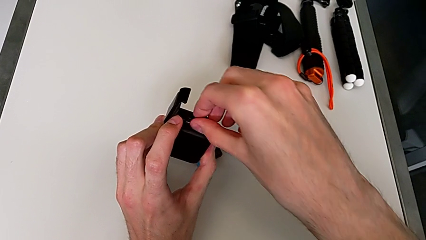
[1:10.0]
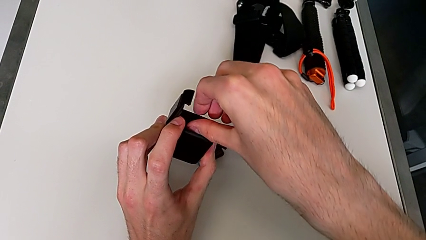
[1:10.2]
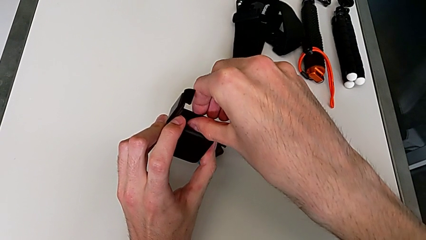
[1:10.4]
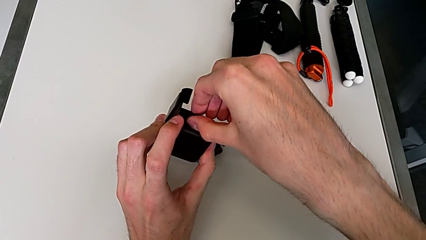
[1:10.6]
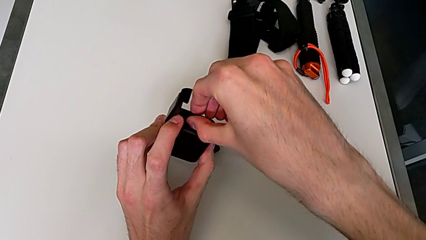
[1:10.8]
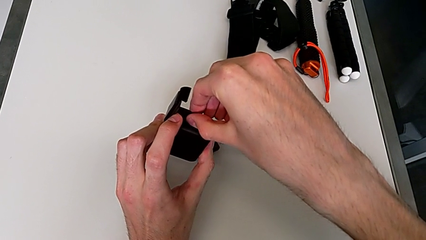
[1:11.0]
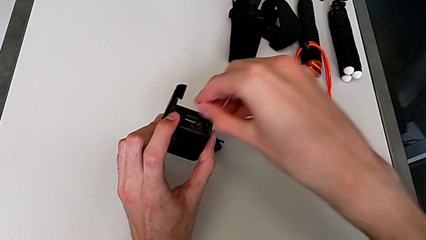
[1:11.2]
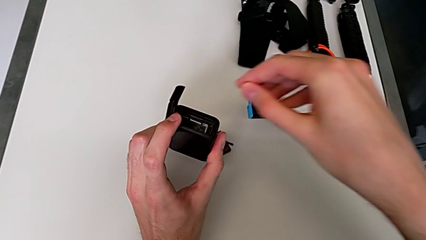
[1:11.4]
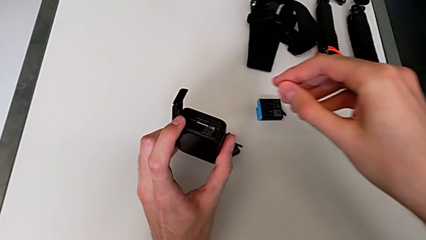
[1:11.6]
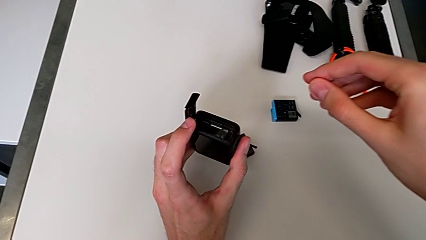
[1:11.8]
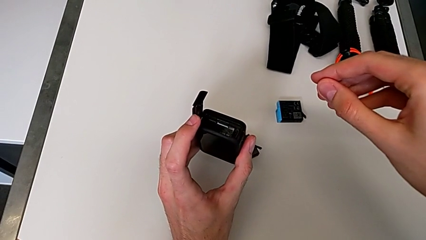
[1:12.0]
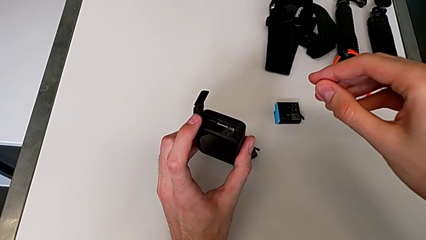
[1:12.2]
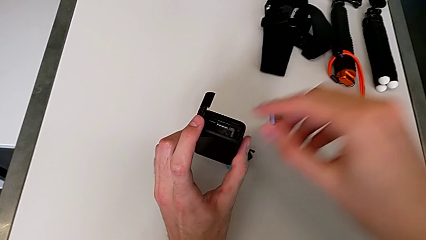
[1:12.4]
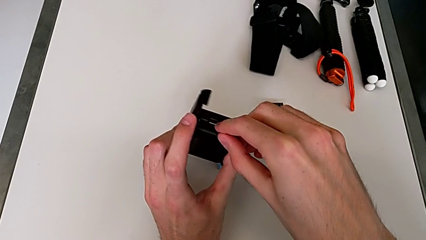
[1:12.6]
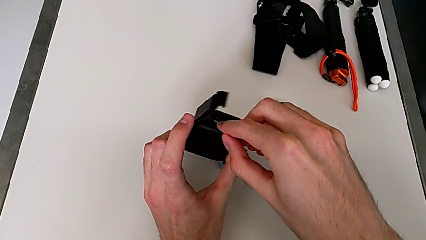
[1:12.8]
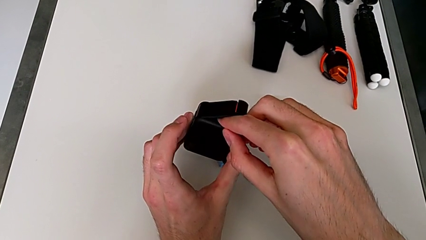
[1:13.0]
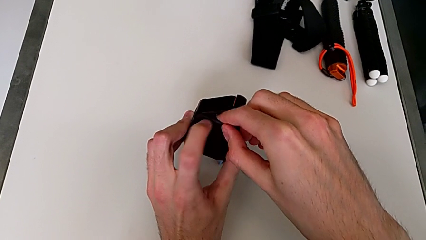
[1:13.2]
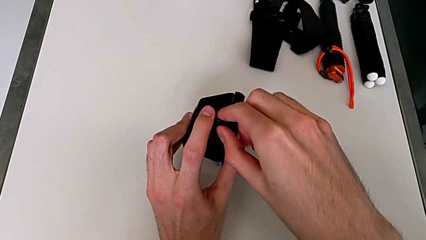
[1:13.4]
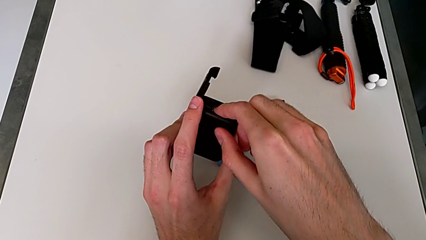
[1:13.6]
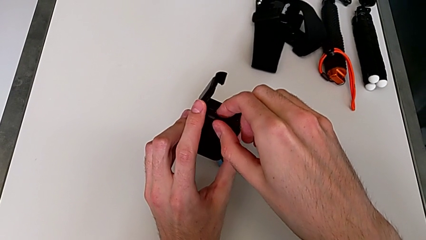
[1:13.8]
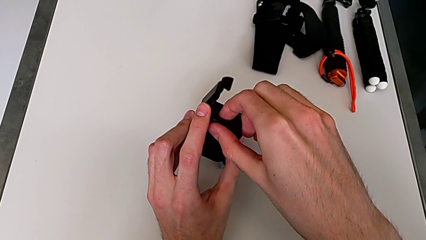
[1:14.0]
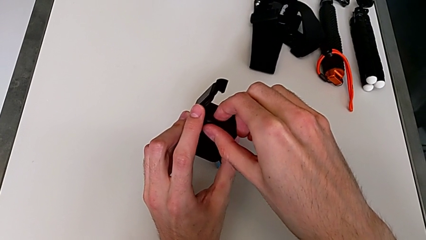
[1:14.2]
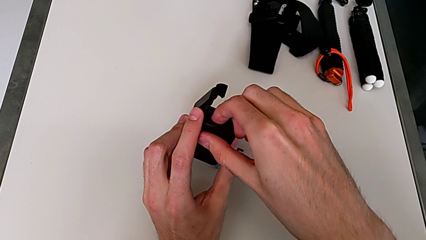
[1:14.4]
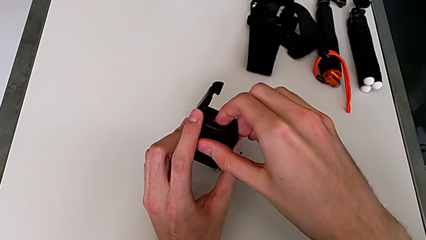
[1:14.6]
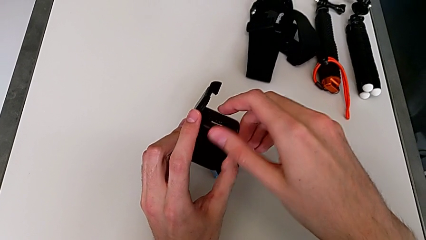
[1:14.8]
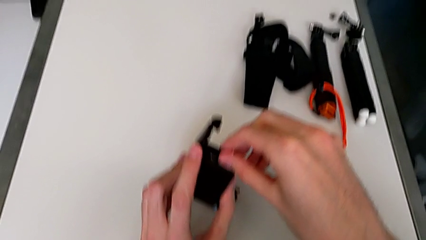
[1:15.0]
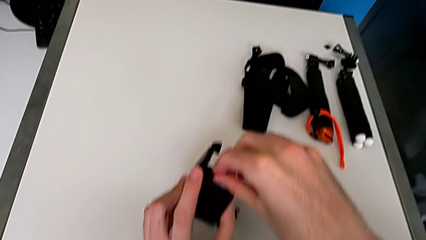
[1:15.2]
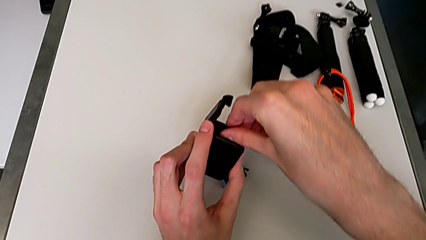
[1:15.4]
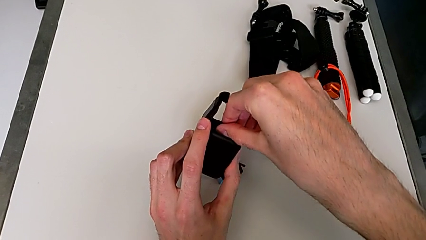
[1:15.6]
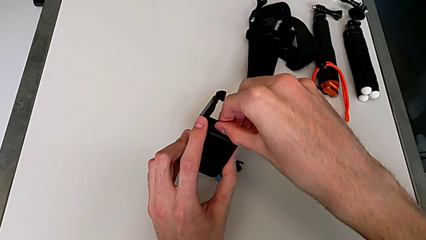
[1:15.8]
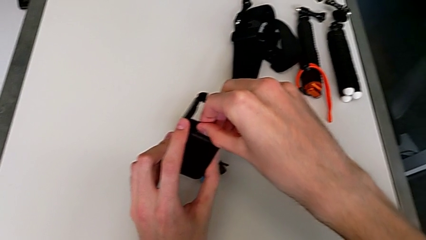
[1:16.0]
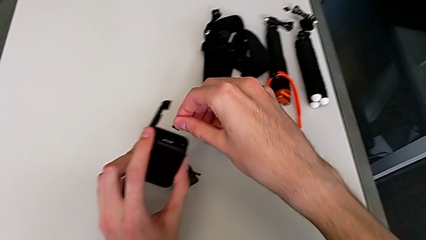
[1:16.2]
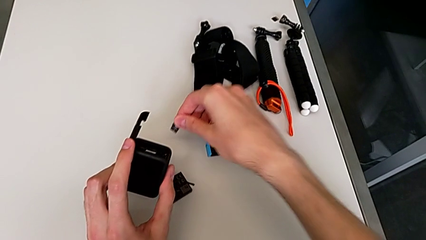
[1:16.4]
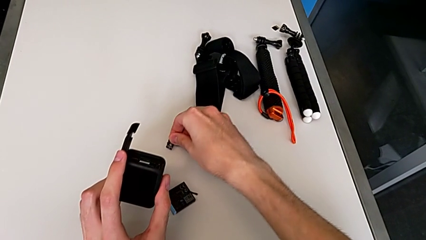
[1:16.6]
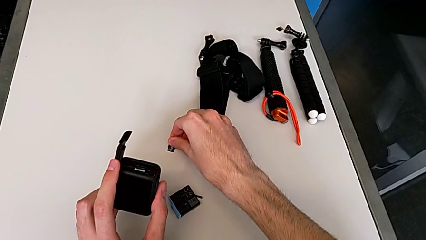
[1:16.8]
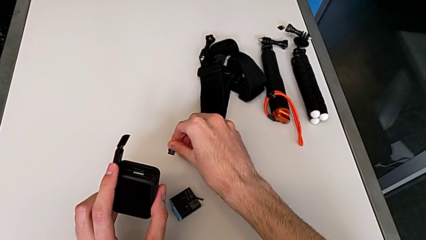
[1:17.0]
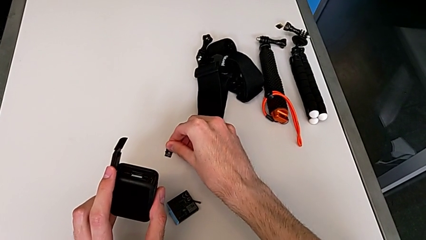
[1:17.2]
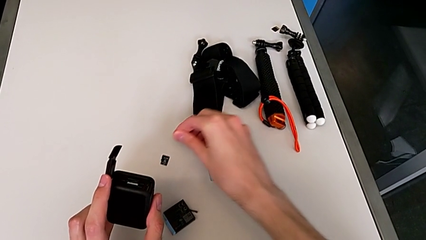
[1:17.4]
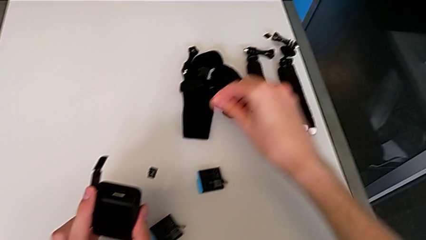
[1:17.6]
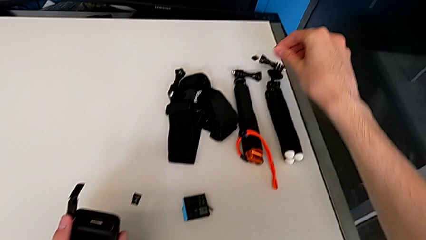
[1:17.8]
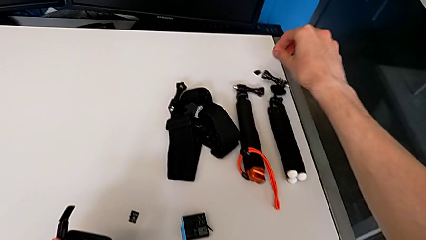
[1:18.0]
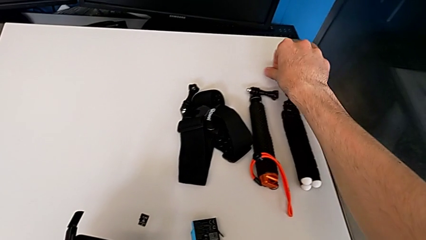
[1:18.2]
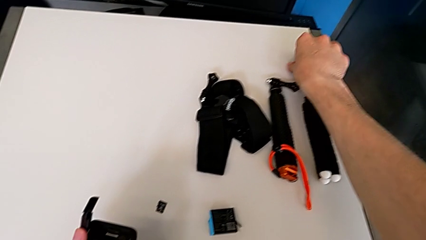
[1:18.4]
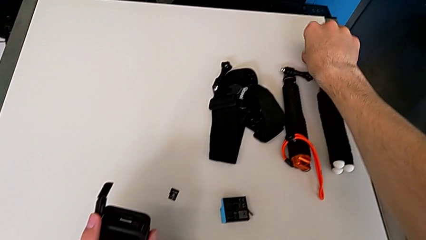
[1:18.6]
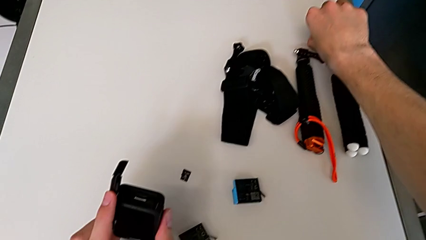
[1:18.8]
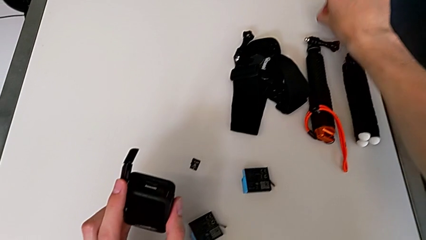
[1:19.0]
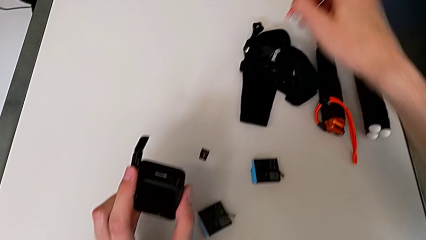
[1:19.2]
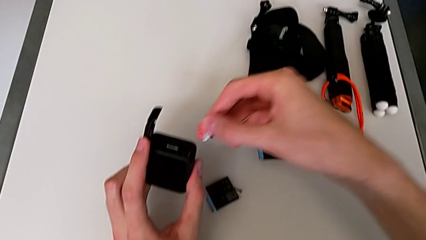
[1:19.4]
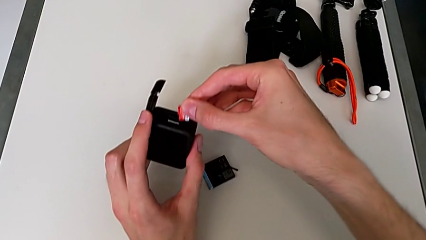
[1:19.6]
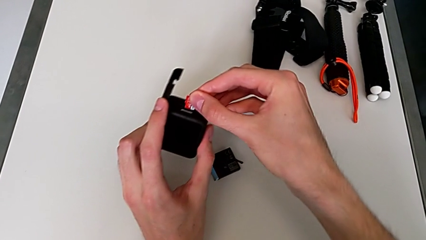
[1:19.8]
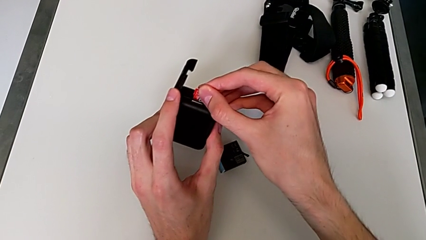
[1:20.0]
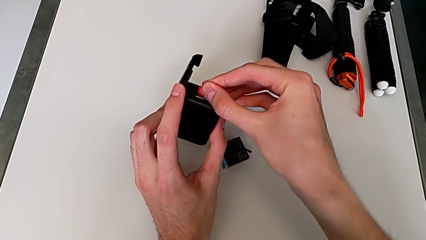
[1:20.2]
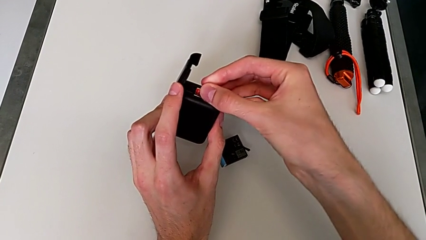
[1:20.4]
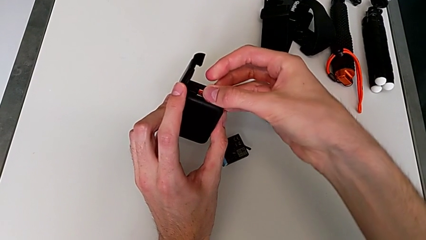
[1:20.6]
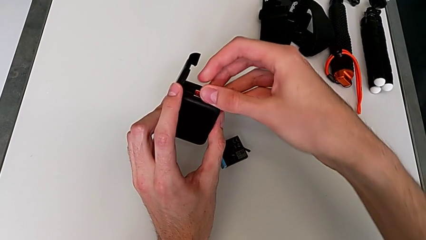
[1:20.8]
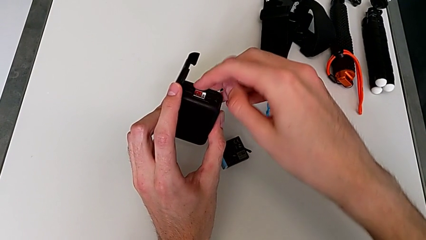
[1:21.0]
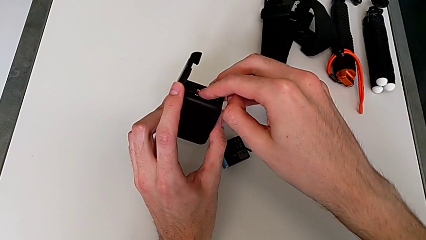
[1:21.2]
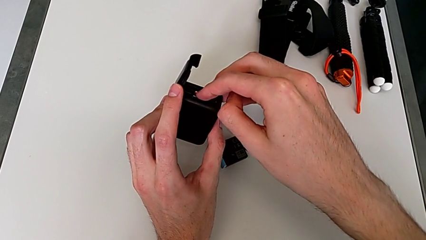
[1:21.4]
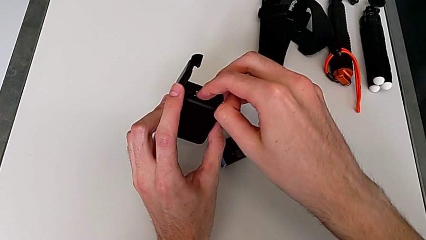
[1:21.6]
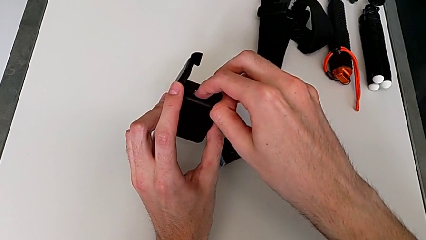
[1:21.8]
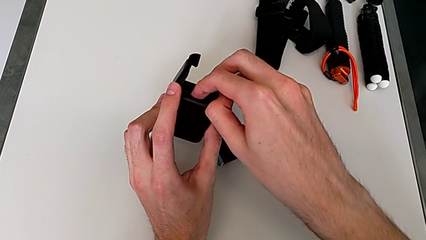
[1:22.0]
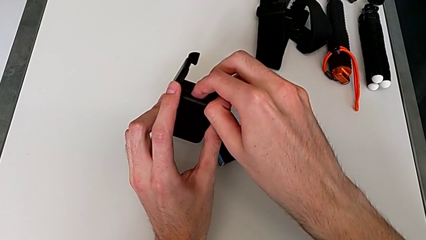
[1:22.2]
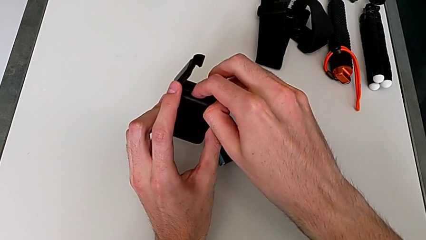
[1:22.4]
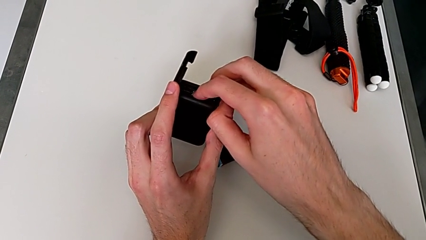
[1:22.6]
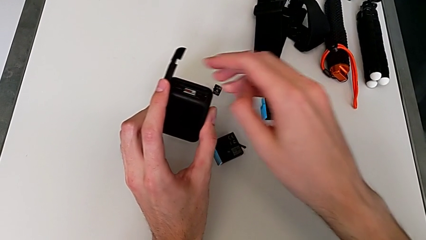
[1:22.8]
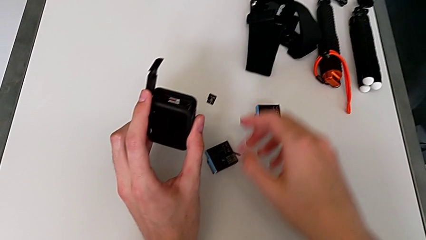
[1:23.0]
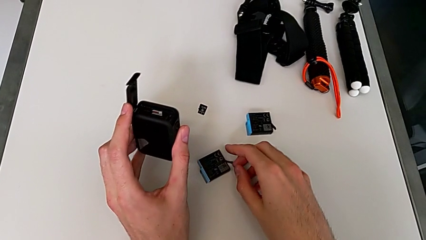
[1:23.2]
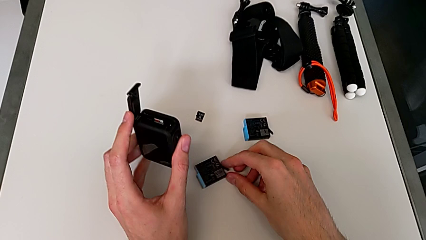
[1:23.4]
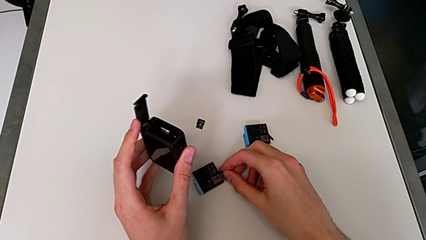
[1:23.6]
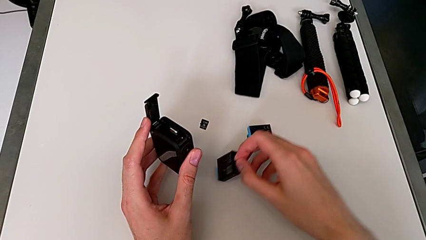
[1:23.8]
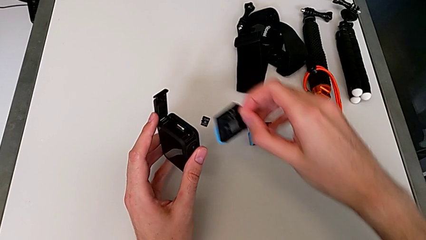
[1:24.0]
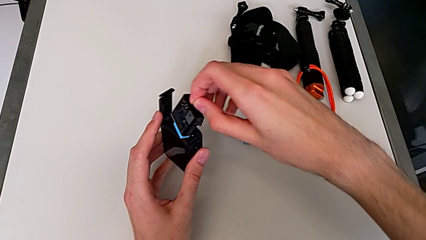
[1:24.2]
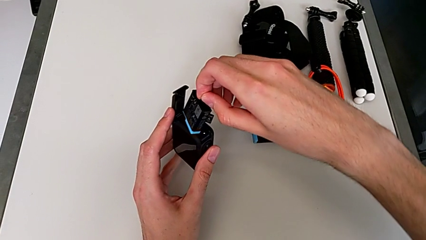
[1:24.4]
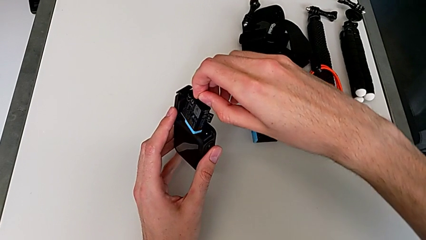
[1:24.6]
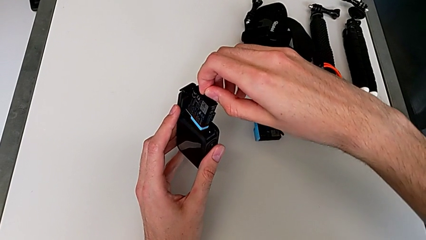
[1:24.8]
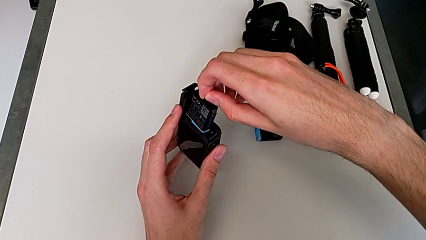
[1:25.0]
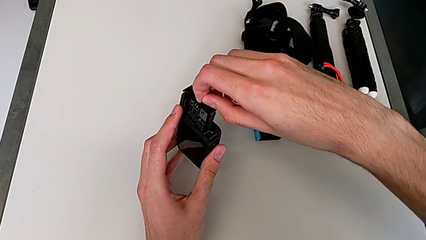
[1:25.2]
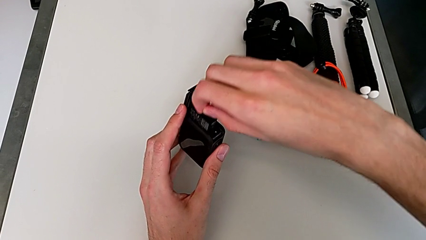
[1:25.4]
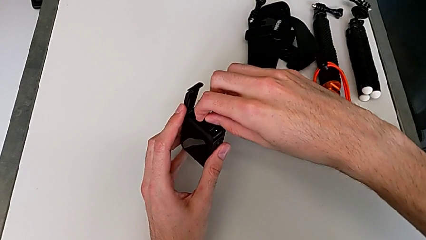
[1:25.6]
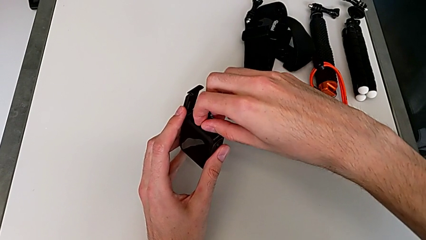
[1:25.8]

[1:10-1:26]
The camera wearer is exchanging an SD card for a new one. They withdraw the little SD card twice, insert the new SD card and insert the new battery.
